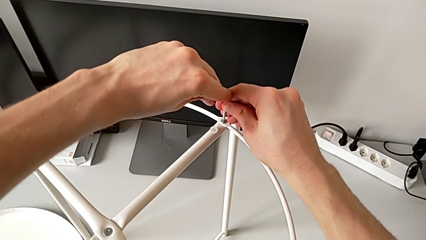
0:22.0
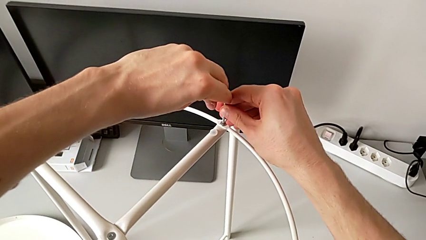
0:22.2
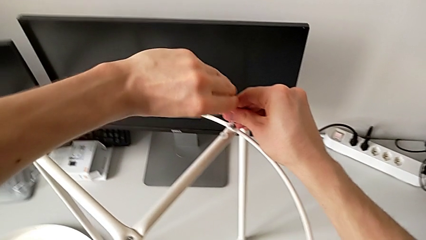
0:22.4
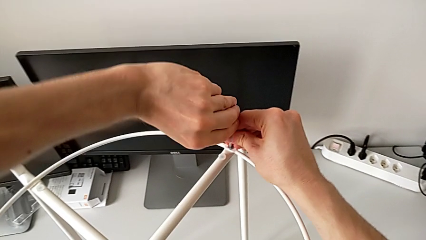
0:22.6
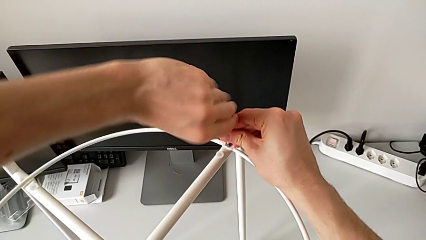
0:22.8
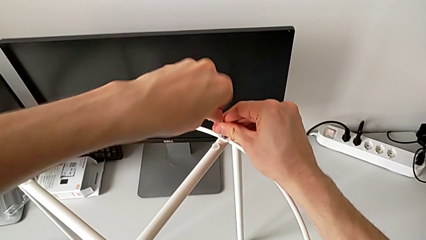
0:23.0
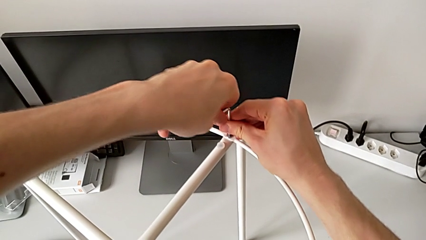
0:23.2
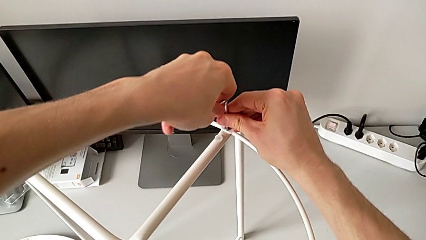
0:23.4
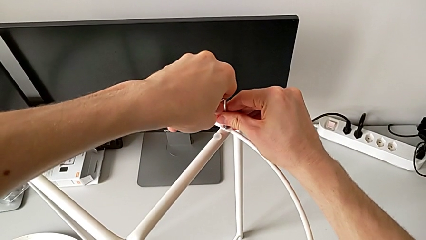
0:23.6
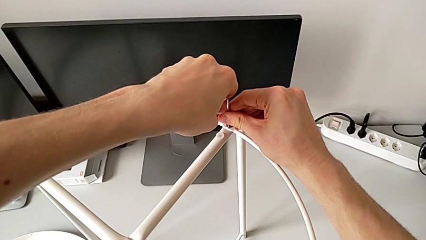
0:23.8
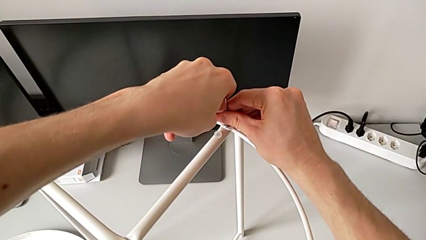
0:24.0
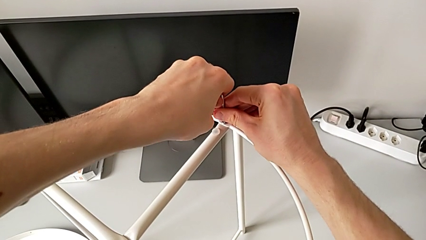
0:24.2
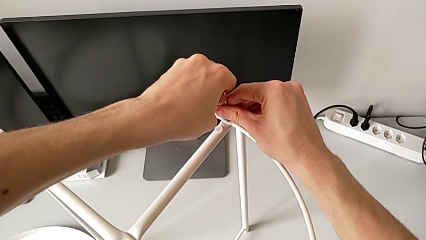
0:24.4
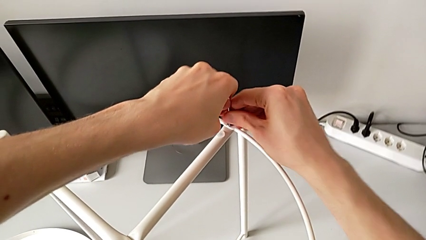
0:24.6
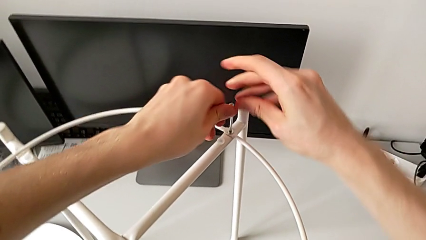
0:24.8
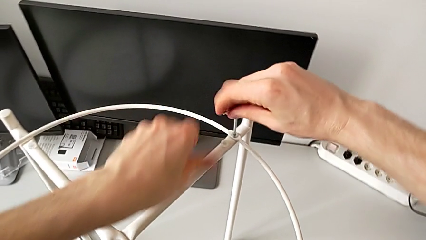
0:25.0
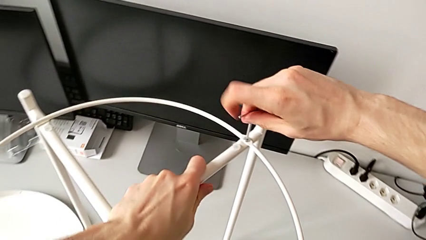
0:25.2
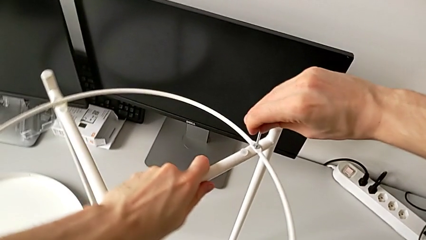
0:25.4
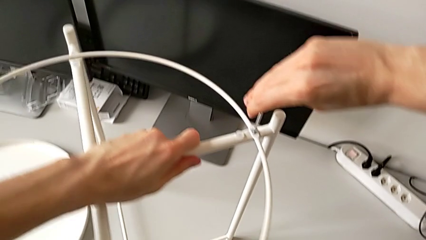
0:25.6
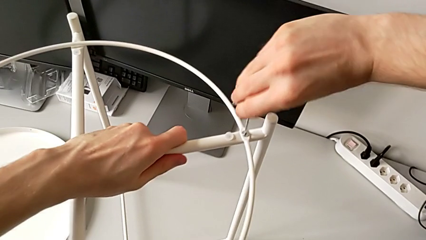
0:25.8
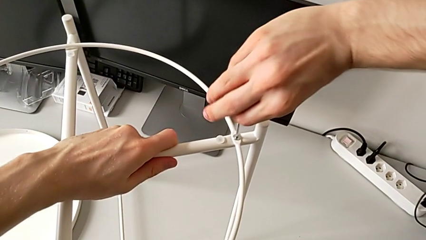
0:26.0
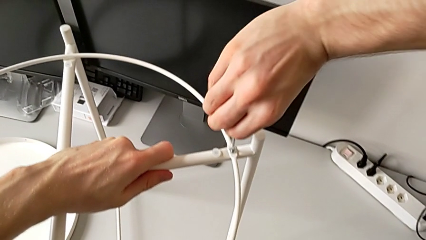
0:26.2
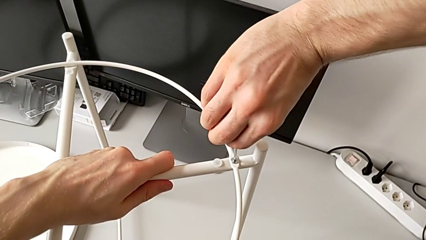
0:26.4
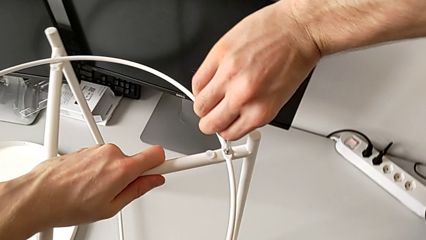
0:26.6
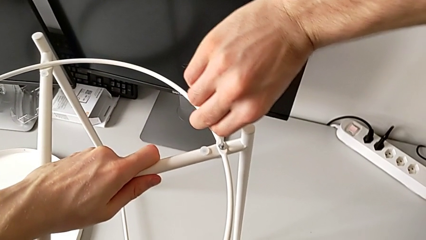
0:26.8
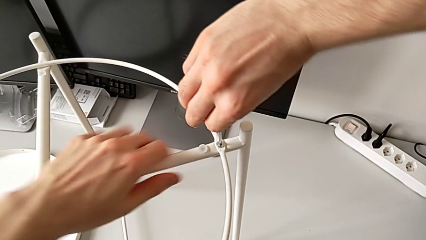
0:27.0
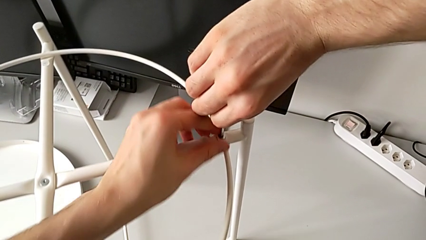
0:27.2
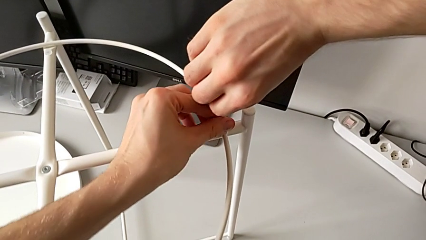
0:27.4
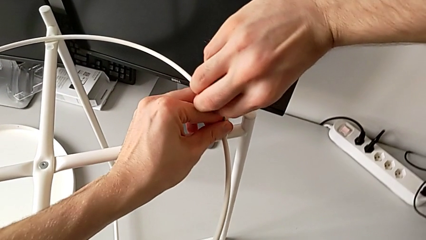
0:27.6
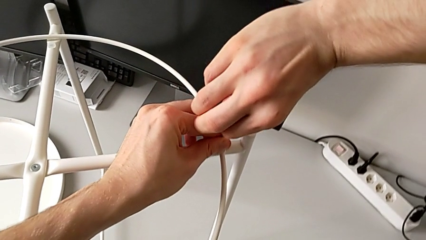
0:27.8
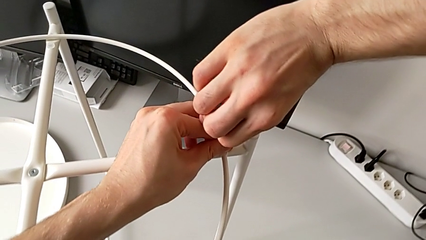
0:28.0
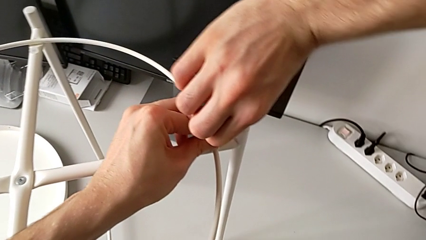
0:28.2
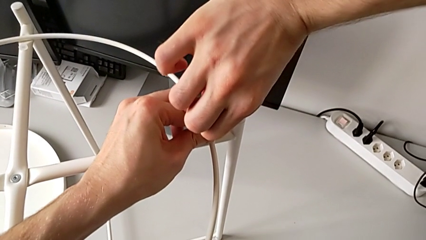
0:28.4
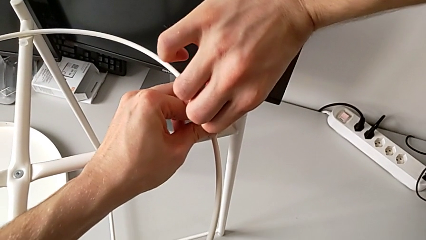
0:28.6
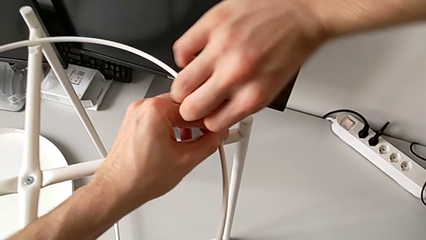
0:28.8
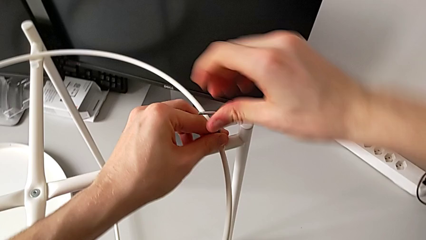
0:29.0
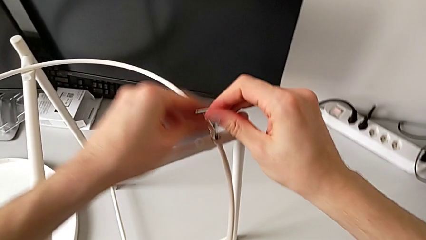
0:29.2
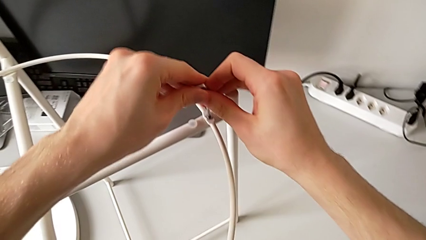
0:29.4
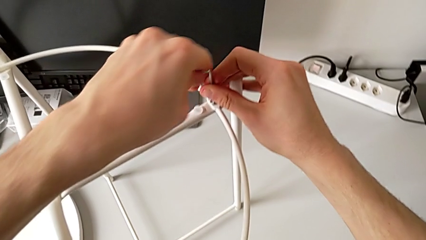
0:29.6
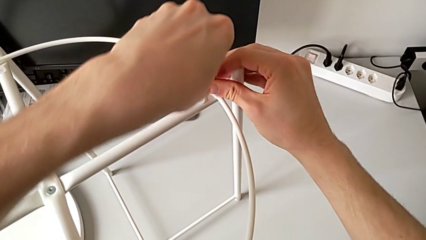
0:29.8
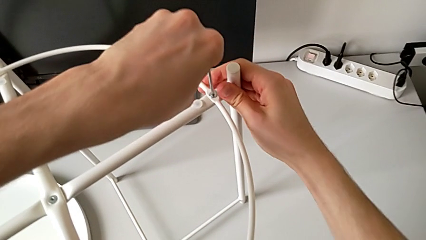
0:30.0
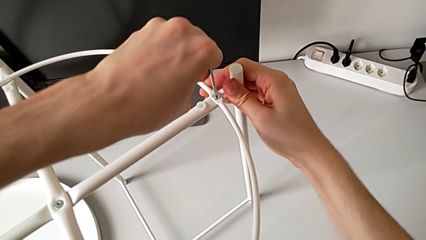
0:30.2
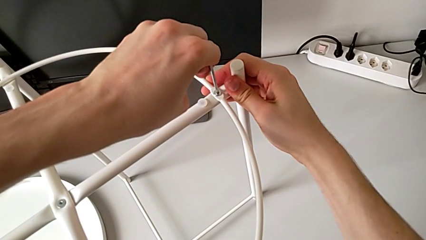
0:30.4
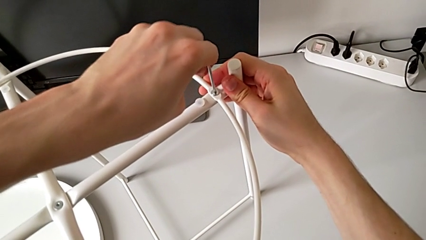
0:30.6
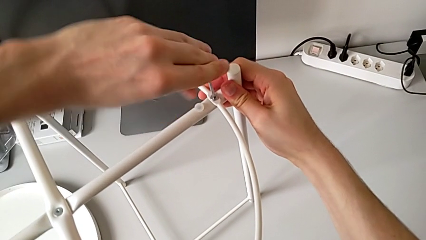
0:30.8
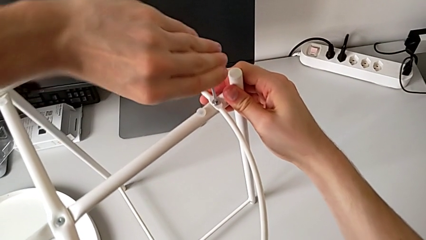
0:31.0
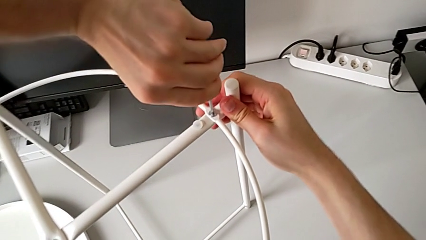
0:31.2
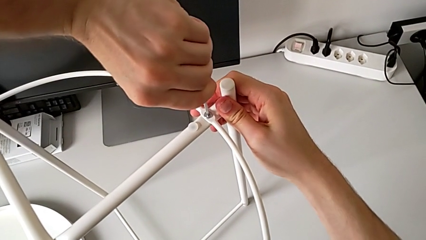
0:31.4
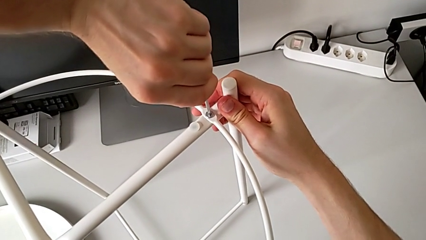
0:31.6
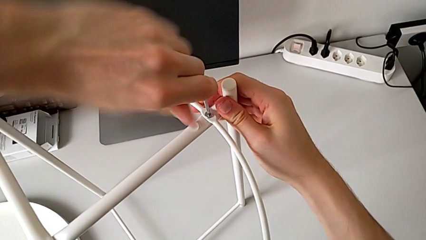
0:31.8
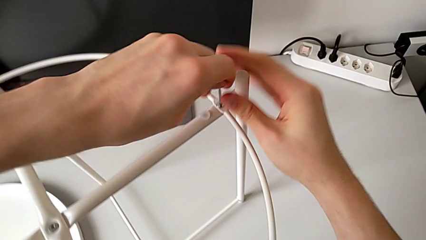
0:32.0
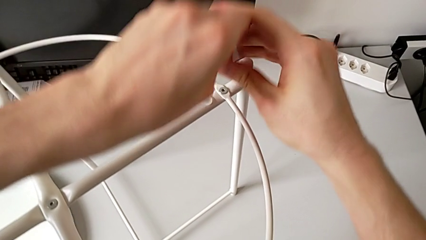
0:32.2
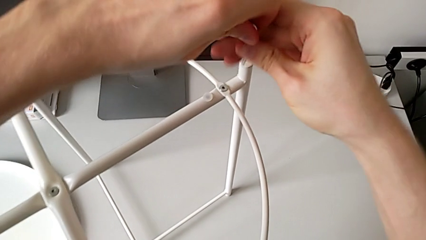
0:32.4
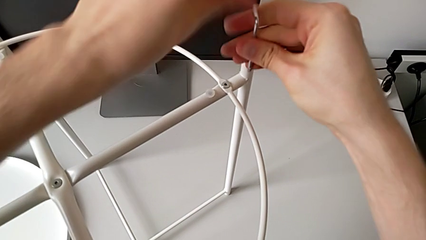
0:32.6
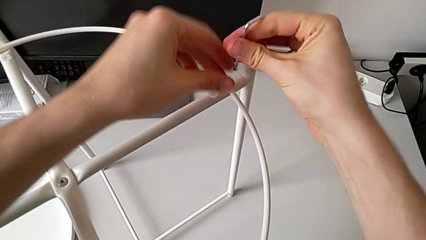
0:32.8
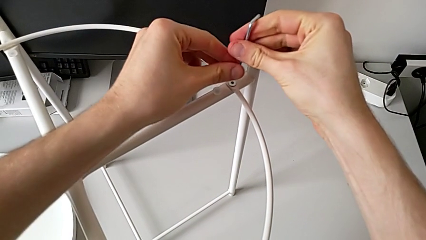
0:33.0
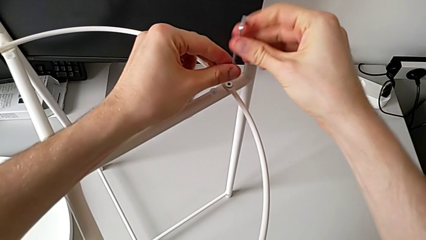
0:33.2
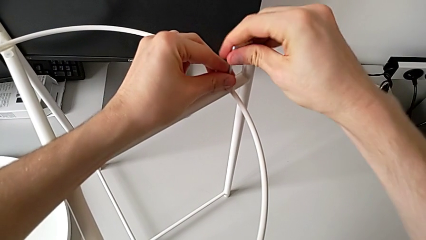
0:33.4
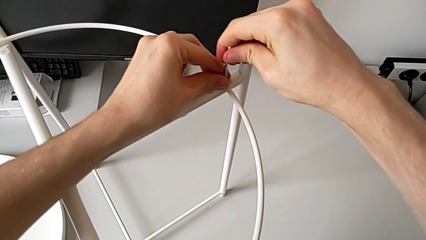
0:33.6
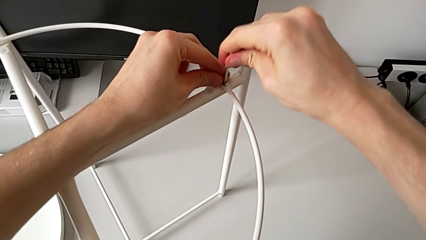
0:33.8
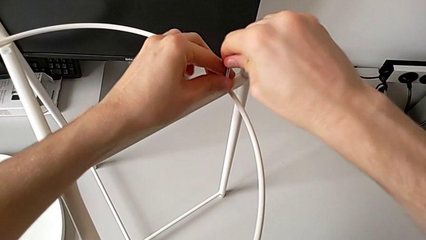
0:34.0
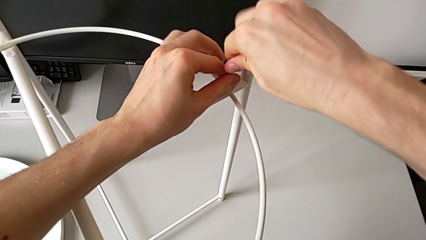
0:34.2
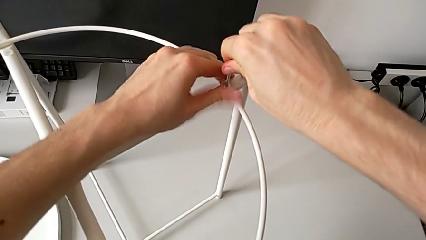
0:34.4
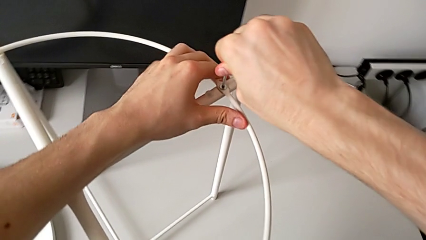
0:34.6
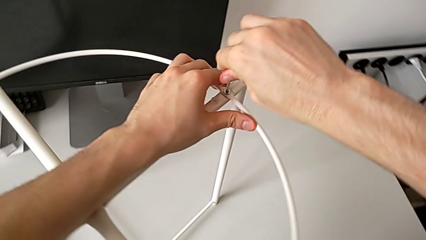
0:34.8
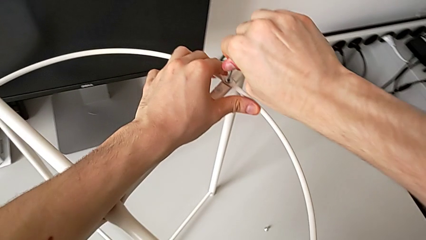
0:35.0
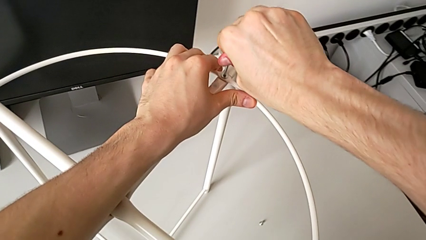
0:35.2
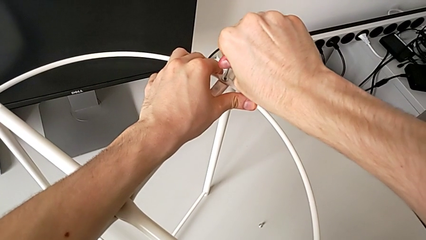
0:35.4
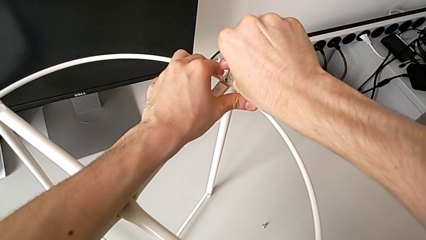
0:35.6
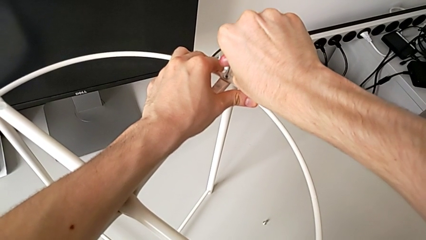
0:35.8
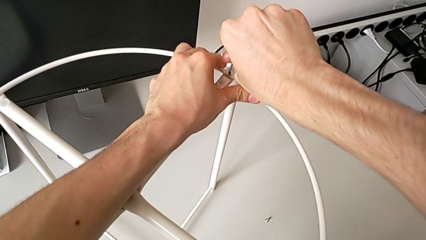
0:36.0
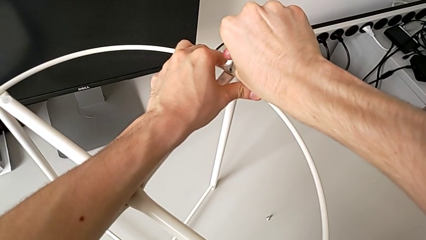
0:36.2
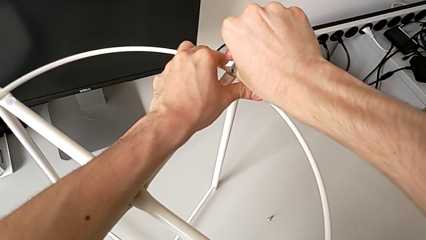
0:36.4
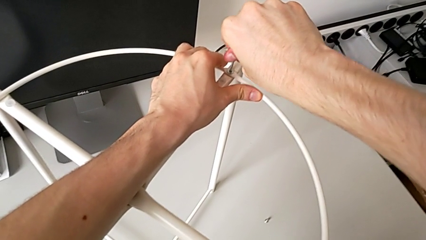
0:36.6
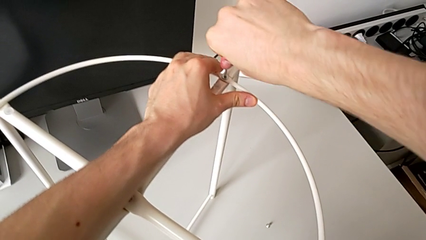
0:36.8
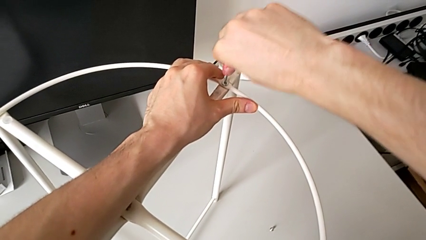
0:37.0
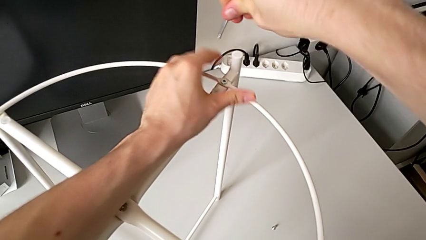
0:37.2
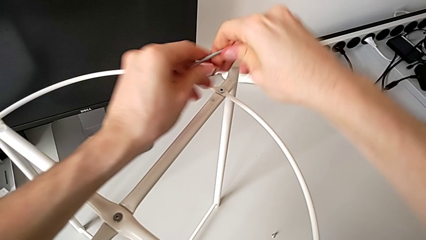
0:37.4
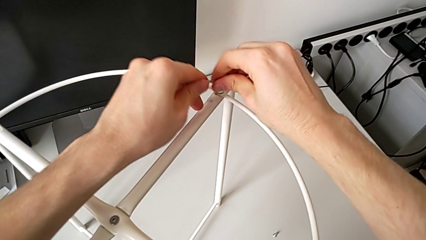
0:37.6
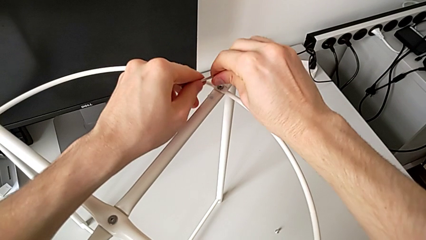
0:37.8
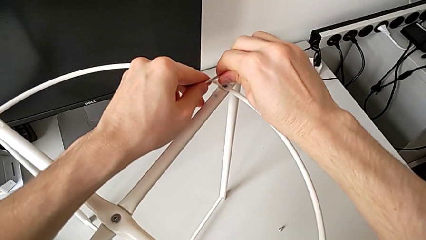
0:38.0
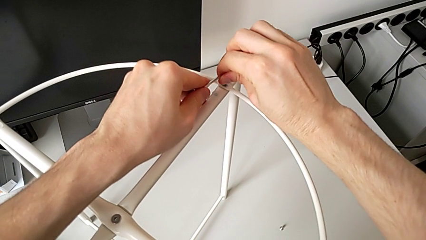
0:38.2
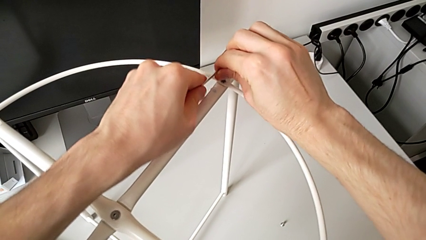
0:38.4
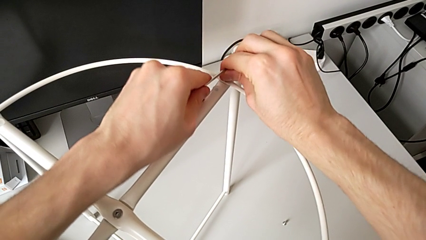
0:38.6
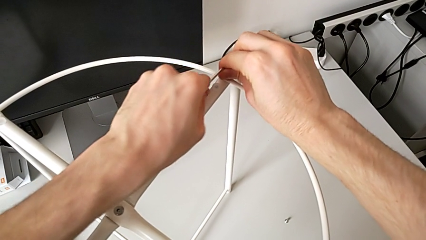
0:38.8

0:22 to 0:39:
The camera wearer is unscrewing the hex socket heads of the circle. They unscrew the hex socket head, slide the tray table with the left hand, withdraw the Allen wrench, insert it, unscrew the hex socket head, withdraw the Allen wrench and rotate it.
